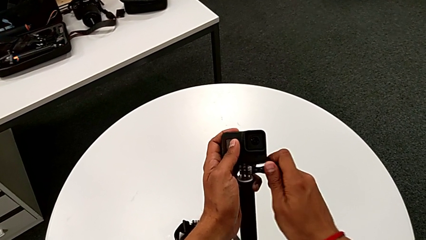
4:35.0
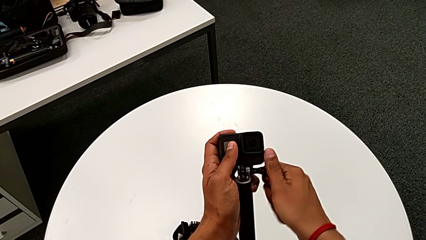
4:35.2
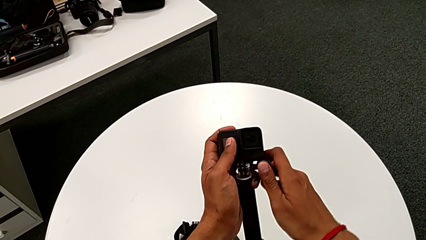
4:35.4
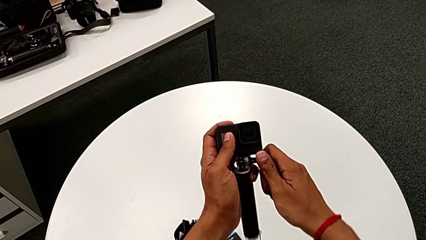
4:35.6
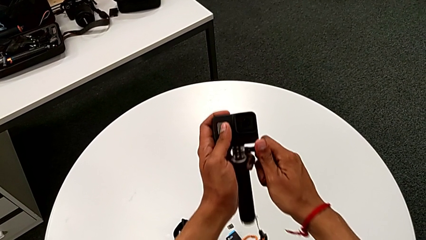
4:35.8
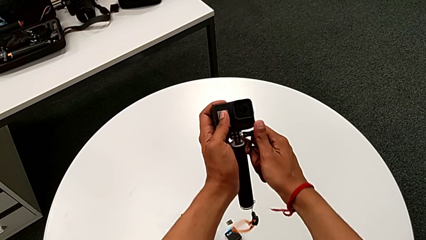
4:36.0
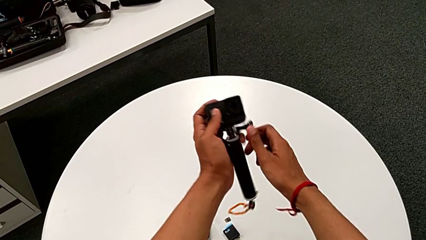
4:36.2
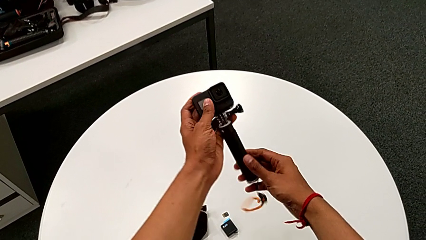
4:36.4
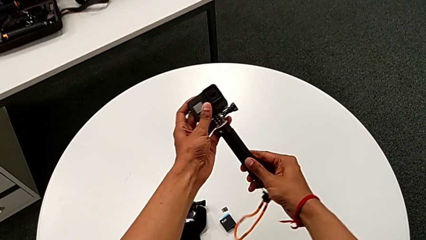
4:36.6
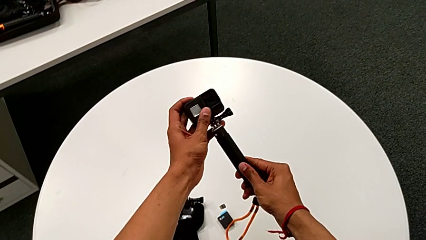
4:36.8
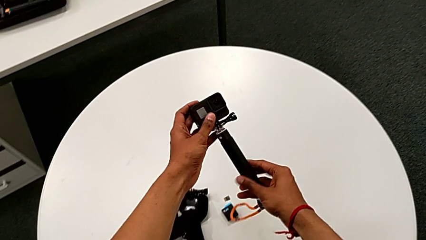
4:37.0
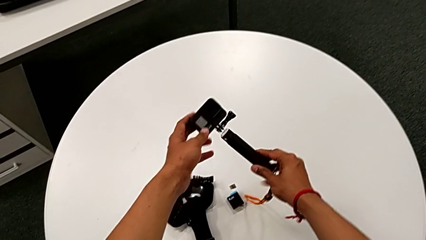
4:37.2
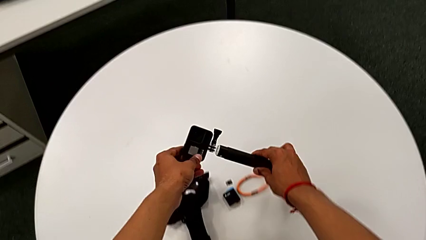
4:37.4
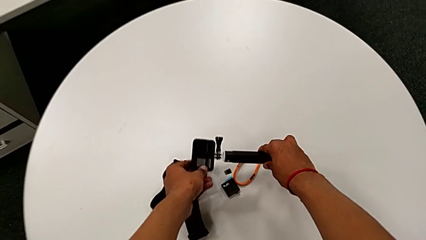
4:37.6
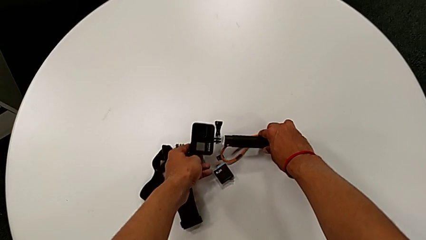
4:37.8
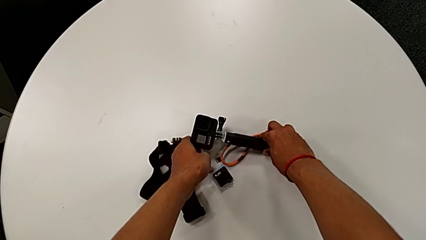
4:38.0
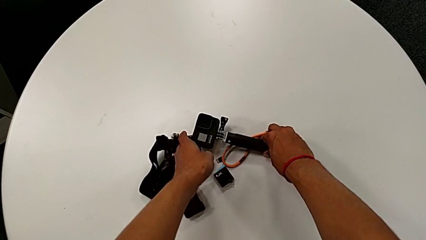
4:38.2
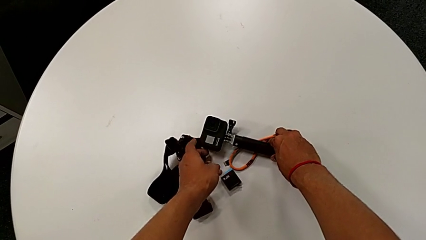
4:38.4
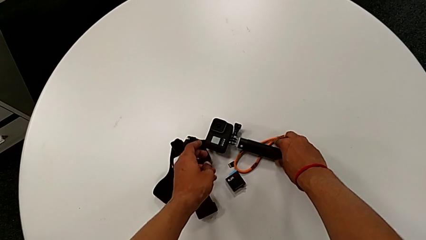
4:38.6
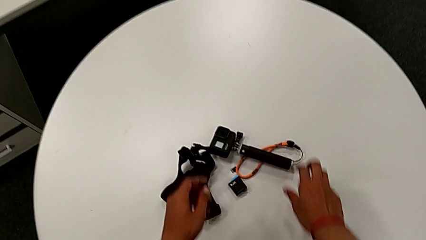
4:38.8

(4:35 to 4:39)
The camera wearer is attaching the handheld grip to the GoPro. They place the GoPro.

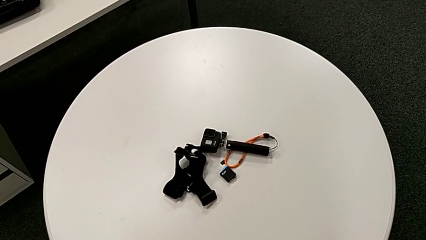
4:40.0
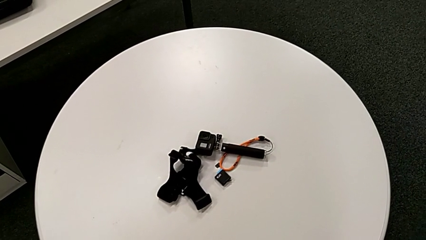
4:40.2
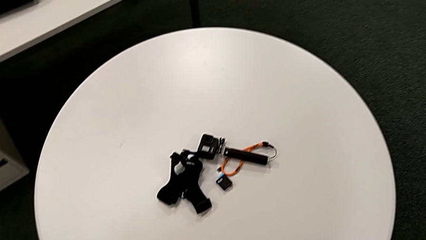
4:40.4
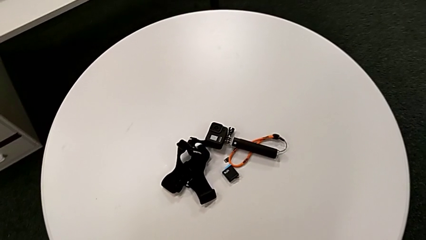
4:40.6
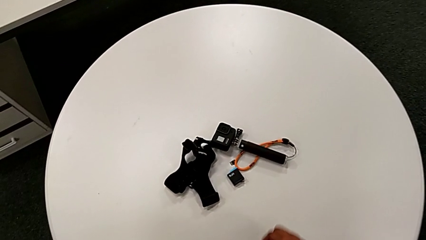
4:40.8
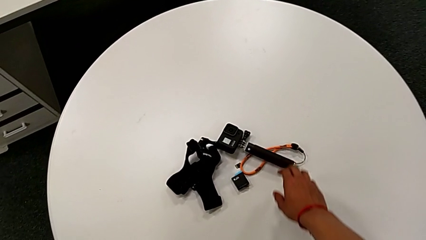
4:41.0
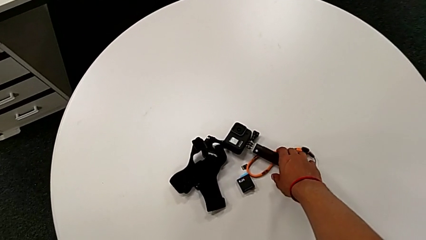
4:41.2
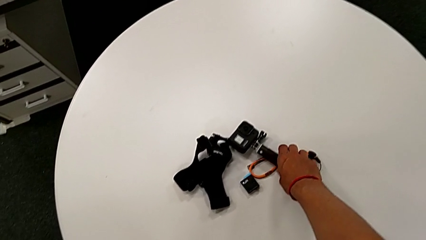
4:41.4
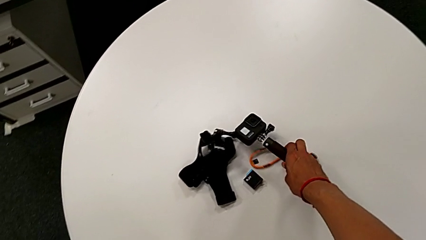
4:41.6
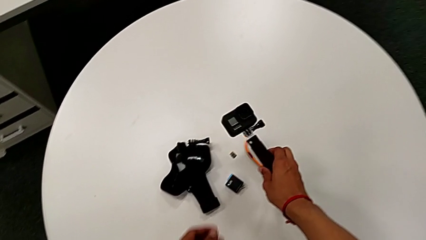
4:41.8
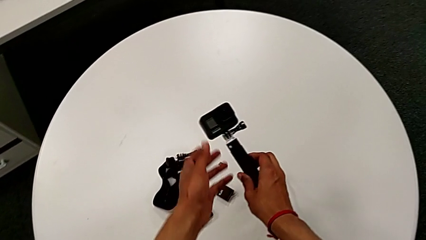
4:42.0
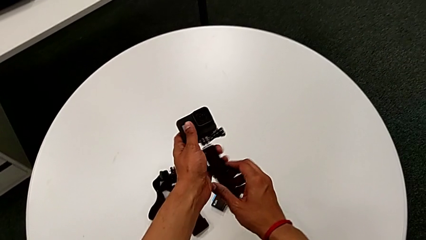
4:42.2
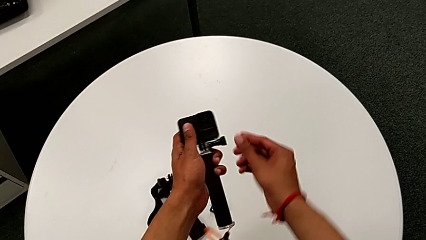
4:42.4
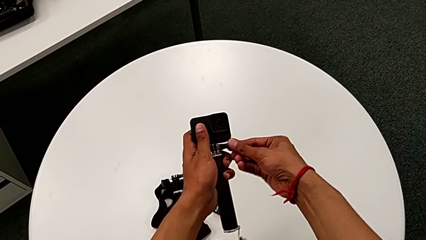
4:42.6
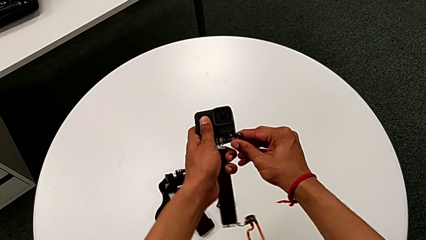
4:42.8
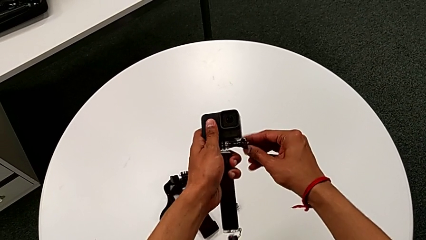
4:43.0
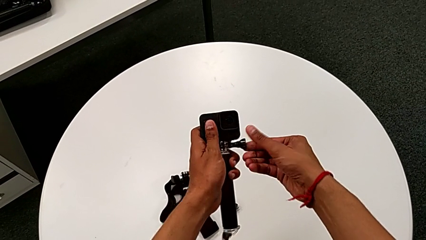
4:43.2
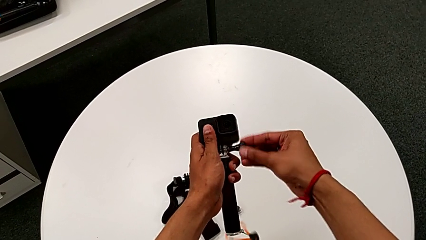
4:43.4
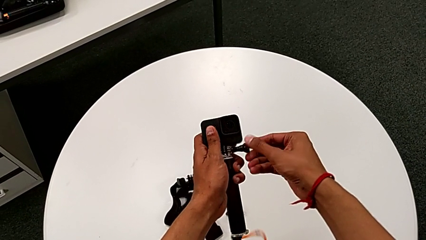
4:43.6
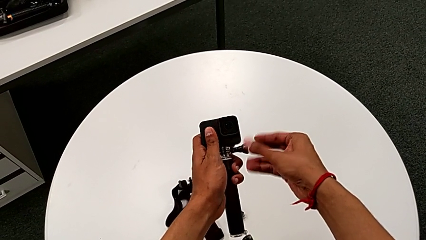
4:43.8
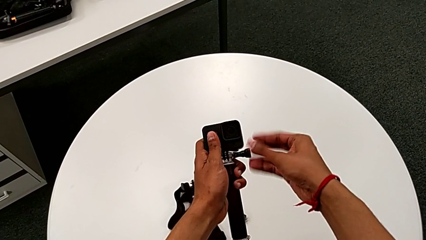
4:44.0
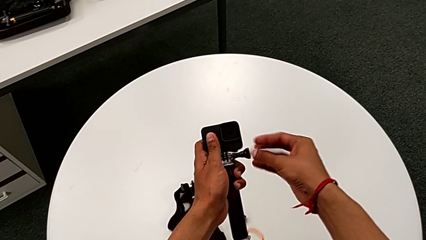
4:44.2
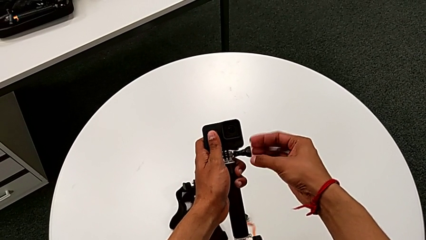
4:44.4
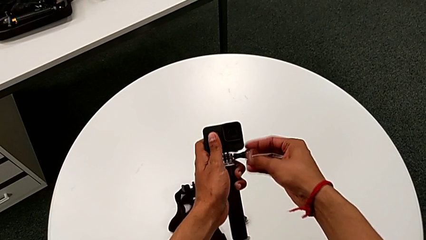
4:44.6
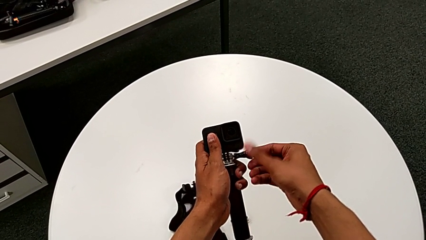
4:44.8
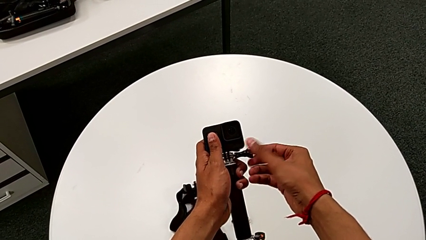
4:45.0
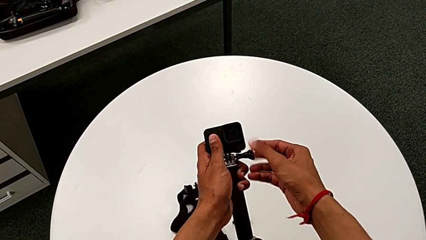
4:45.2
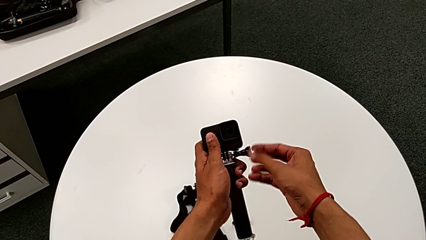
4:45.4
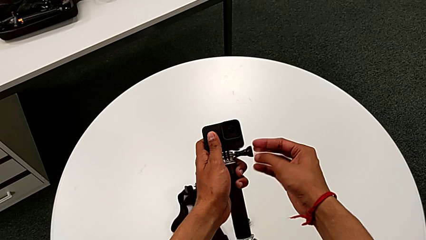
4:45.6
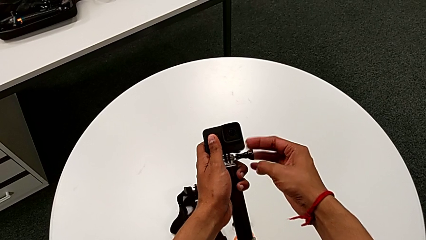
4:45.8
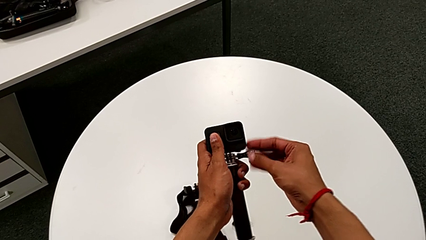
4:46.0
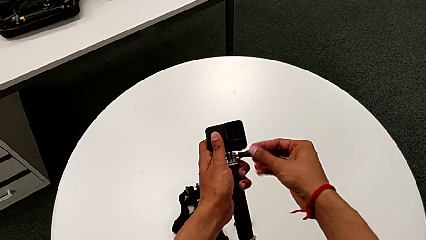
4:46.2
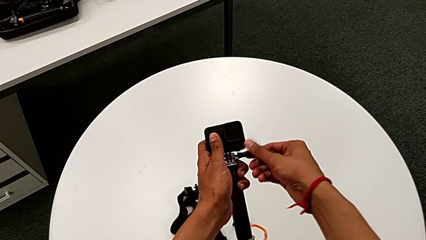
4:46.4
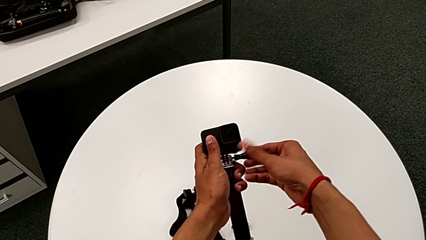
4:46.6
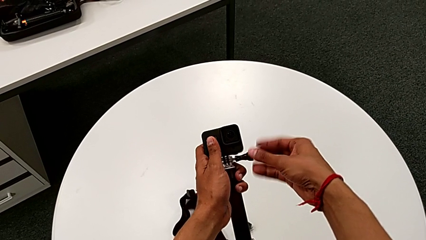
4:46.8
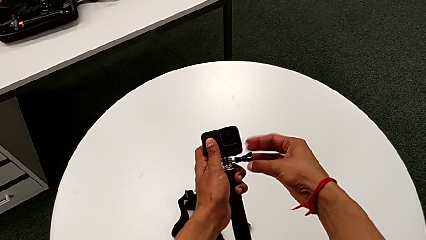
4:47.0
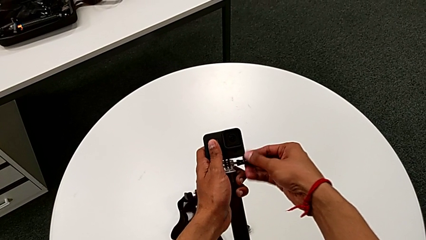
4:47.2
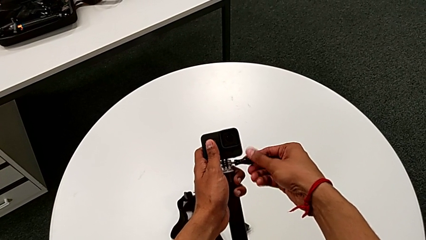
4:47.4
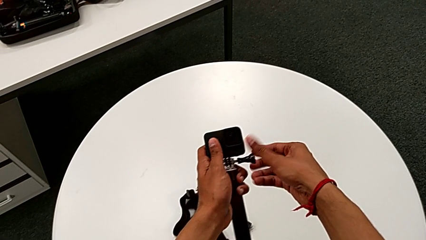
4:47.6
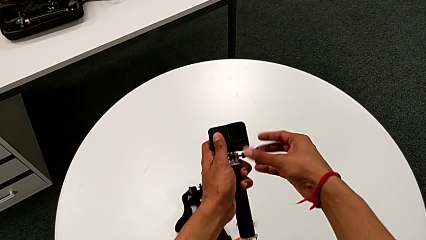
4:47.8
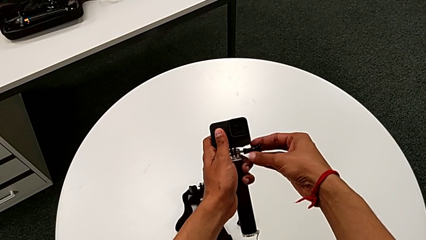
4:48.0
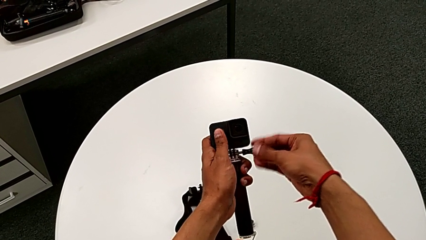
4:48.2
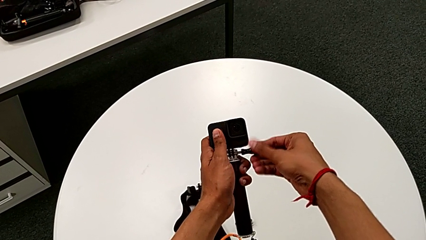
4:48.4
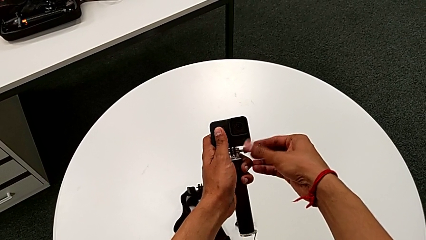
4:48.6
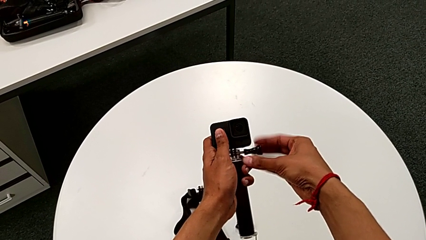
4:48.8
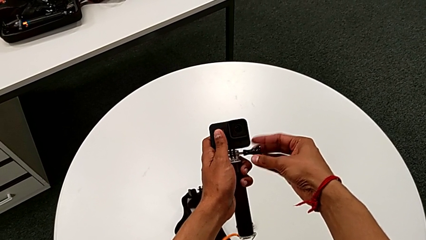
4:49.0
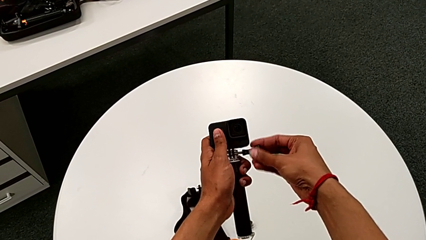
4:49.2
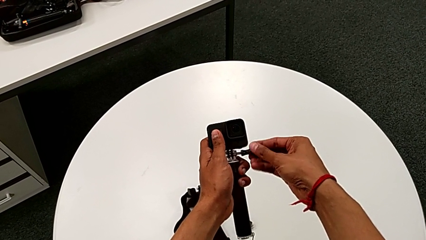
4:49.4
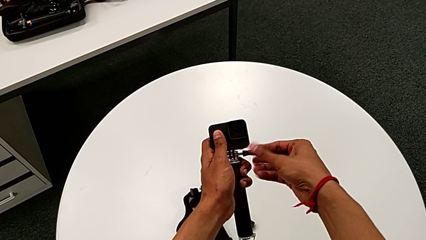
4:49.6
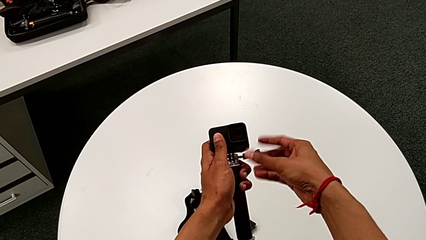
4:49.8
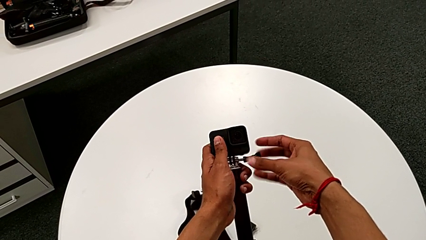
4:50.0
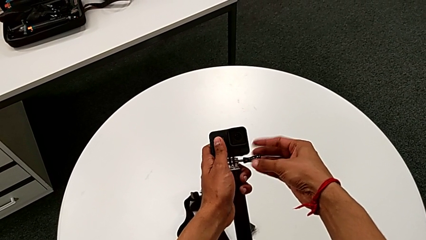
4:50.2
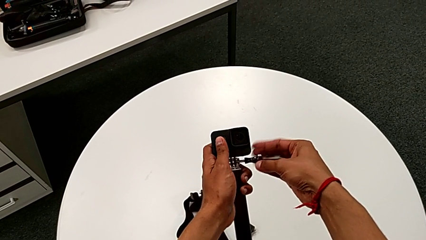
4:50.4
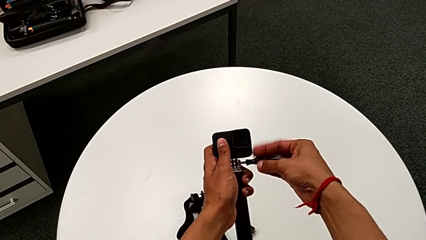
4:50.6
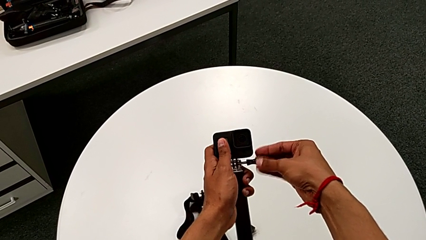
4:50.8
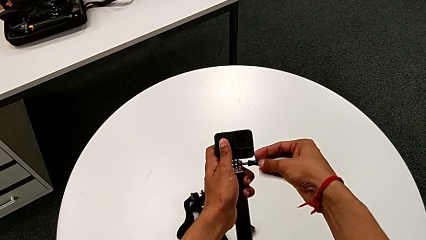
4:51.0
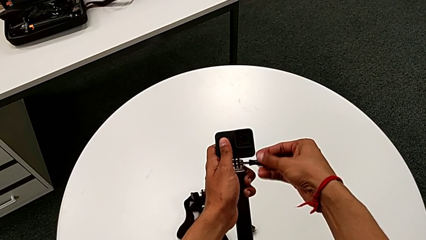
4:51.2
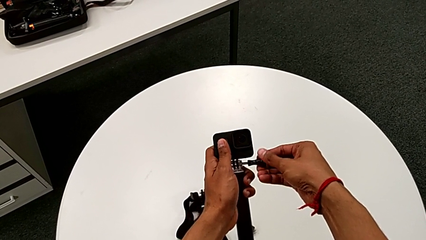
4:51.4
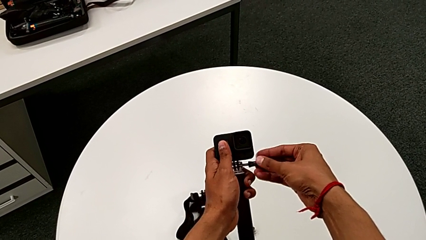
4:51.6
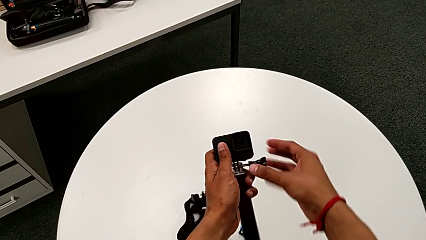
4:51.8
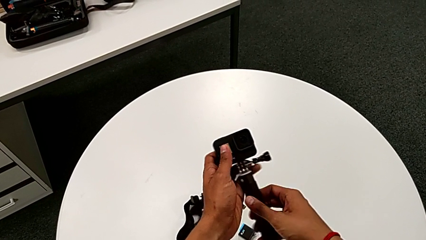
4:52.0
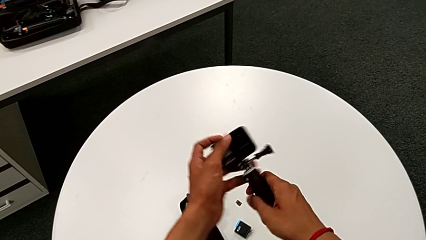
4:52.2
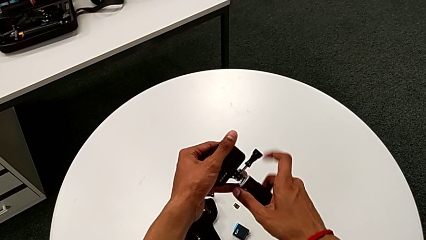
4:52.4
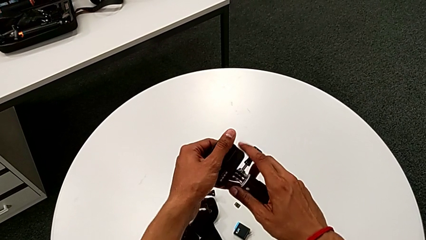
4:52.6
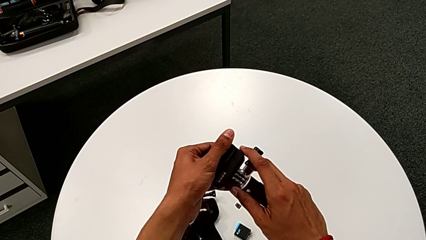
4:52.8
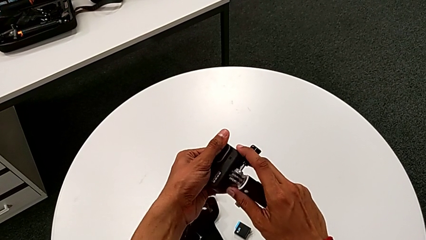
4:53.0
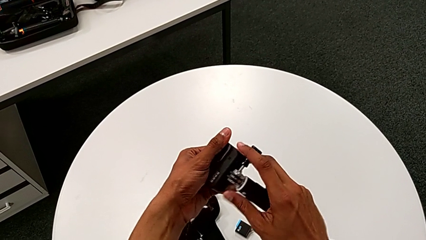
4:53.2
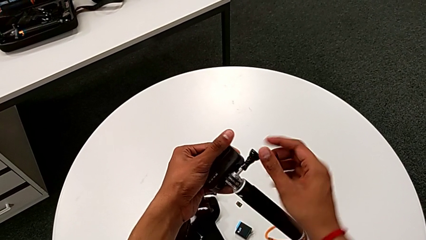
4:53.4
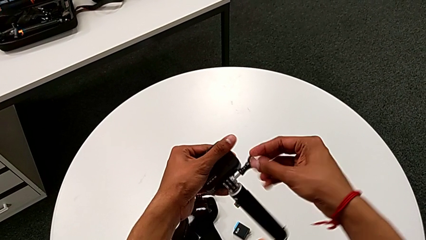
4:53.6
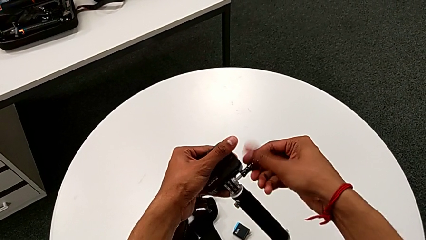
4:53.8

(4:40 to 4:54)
The camera wearer is removing the GoPro from the handheld grip. They lift the GoPro, unscrew it and align it.
